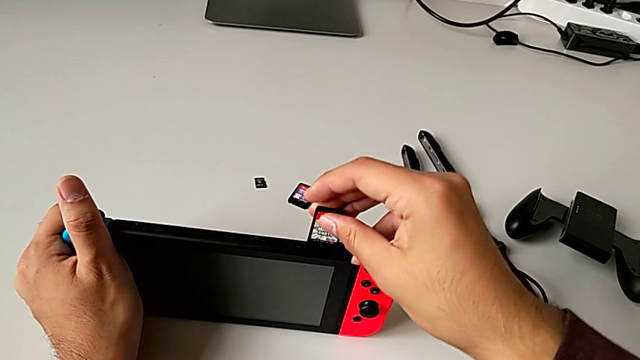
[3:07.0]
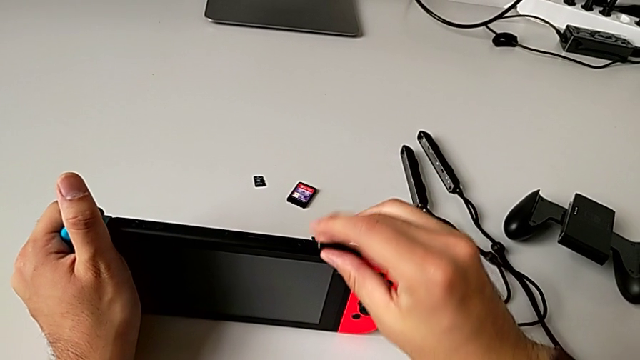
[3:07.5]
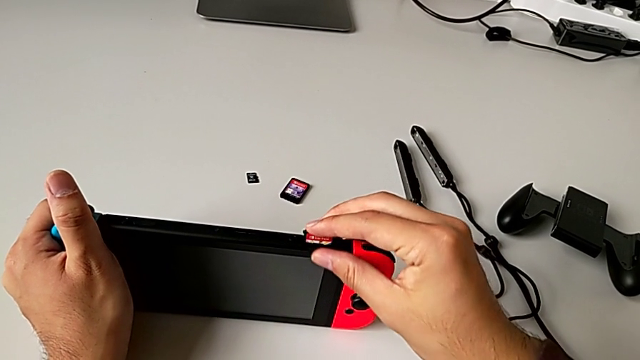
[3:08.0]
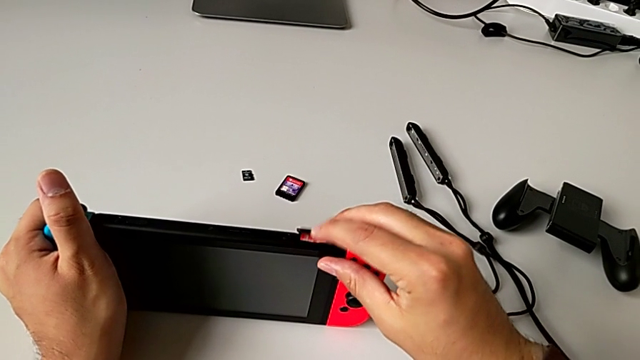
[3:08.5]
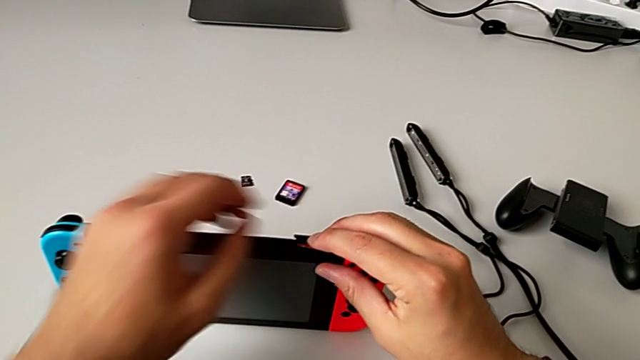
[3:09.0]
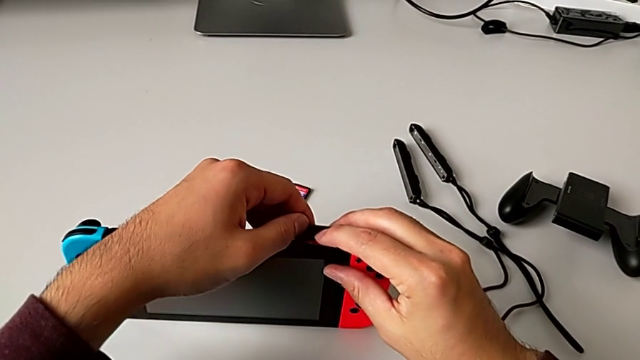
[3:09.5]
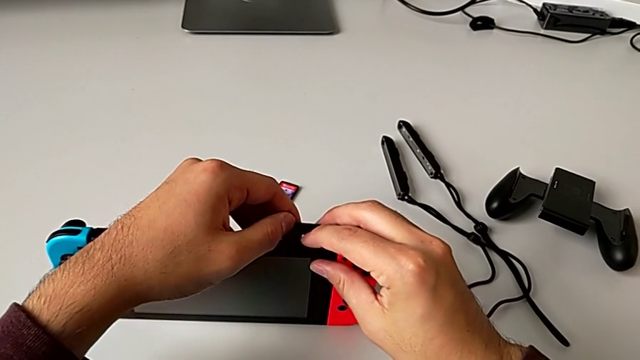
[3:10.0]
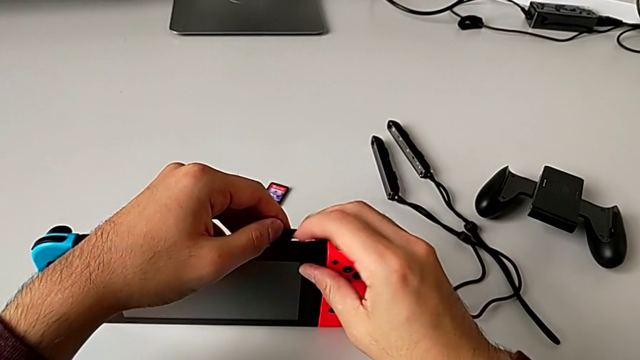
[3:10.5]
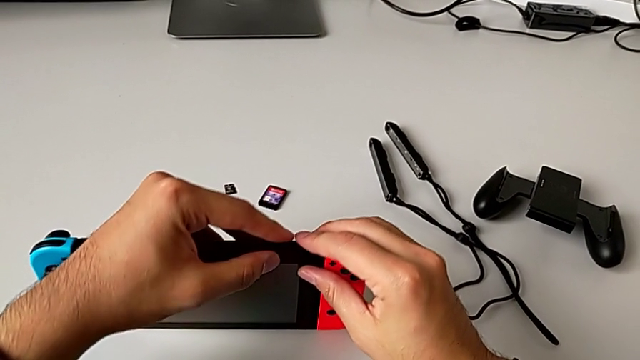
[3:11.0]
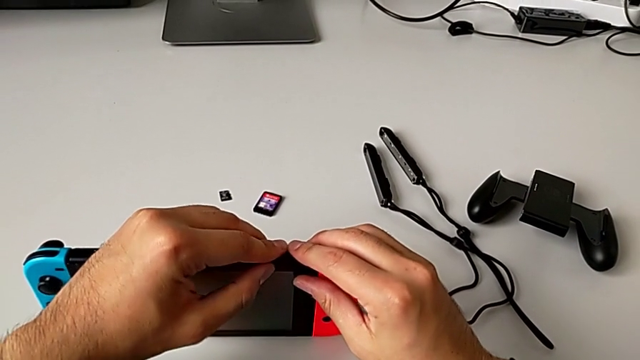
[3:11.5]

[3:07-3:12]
The camera wearer is changing the little Game Card. They insert the new game card and close the bottom game slot.

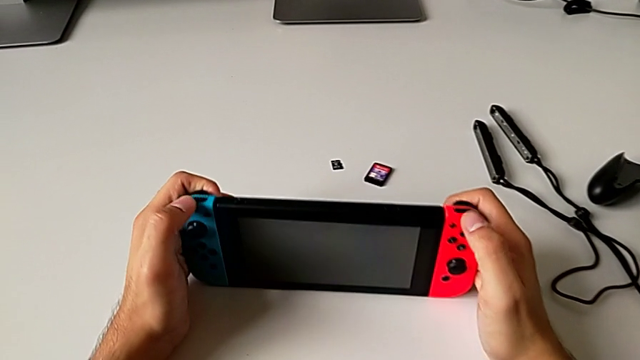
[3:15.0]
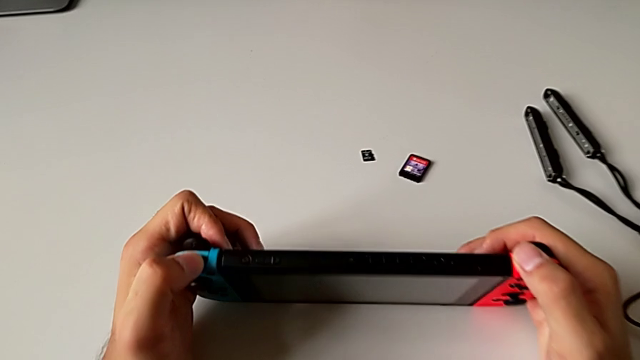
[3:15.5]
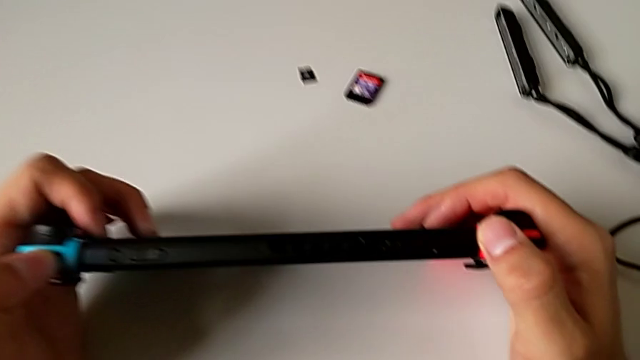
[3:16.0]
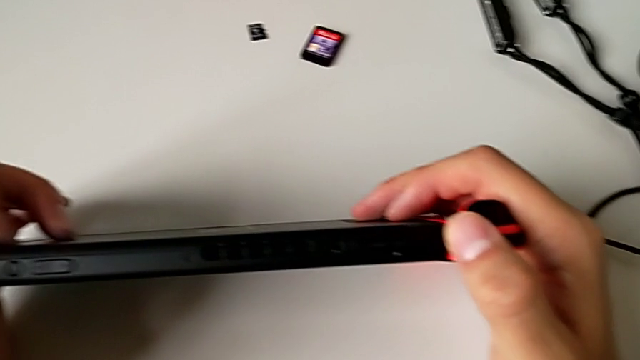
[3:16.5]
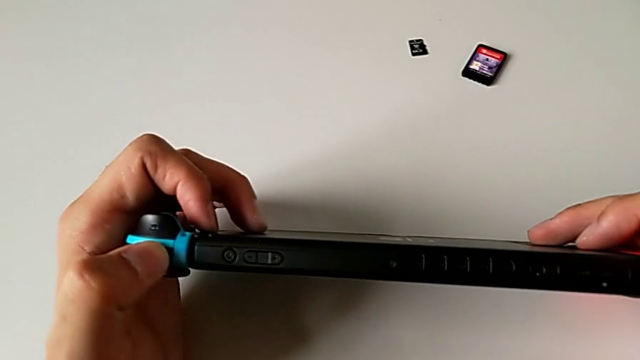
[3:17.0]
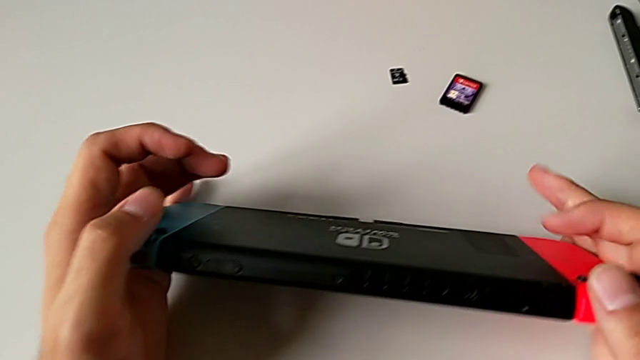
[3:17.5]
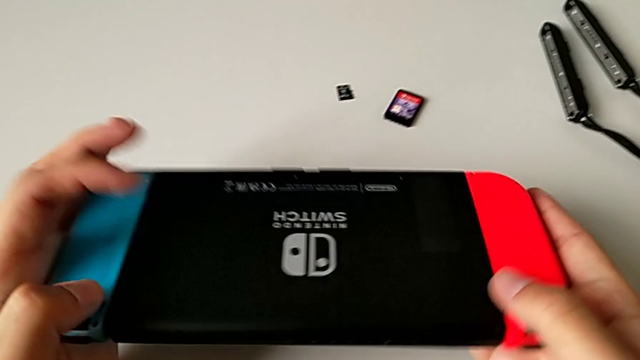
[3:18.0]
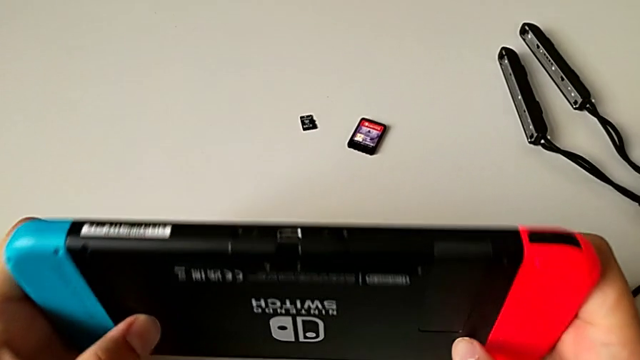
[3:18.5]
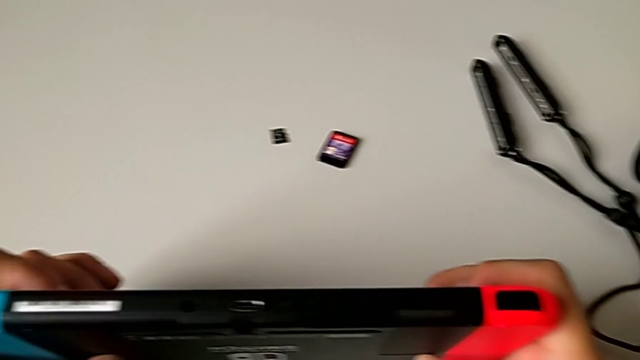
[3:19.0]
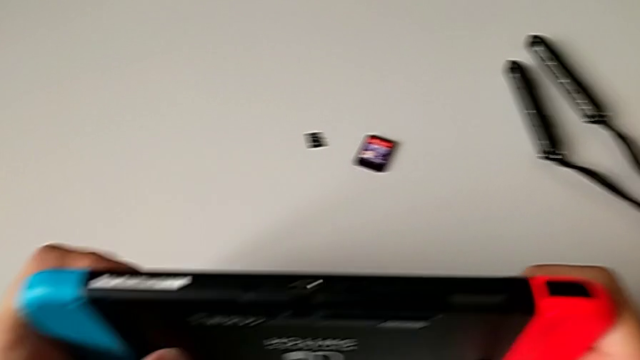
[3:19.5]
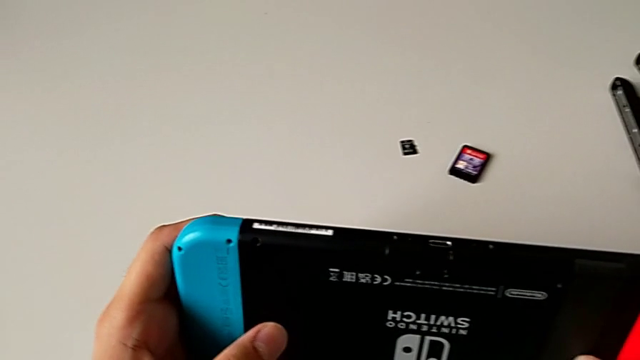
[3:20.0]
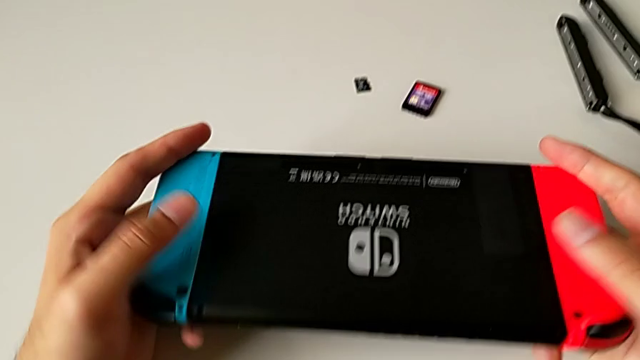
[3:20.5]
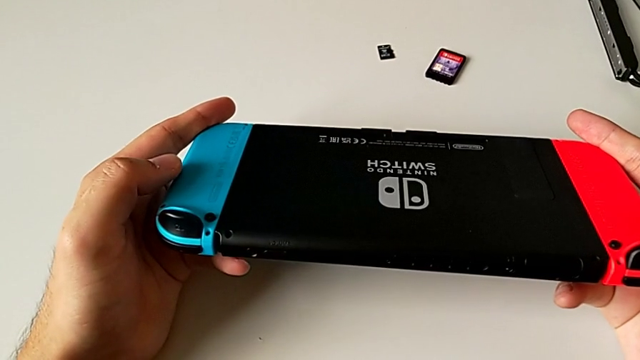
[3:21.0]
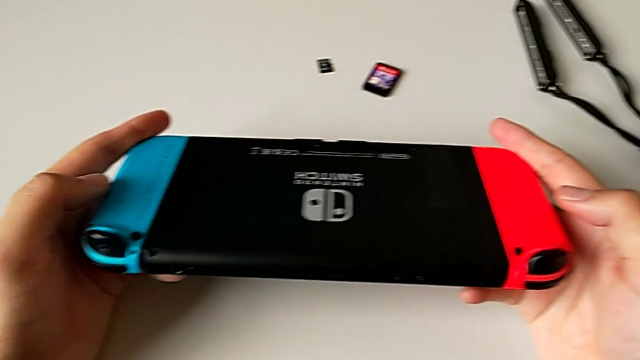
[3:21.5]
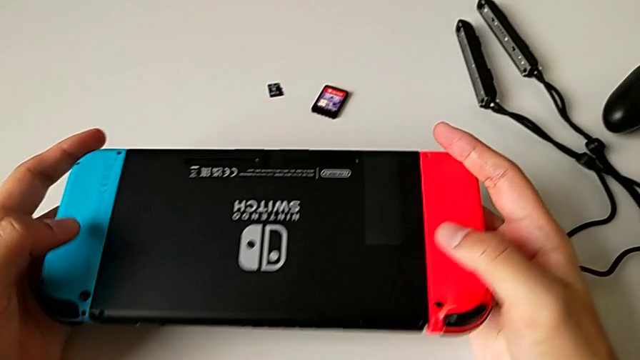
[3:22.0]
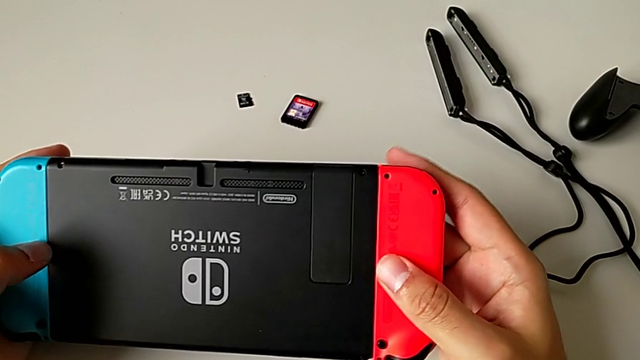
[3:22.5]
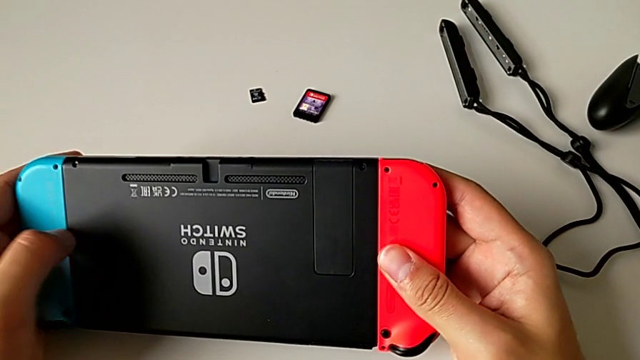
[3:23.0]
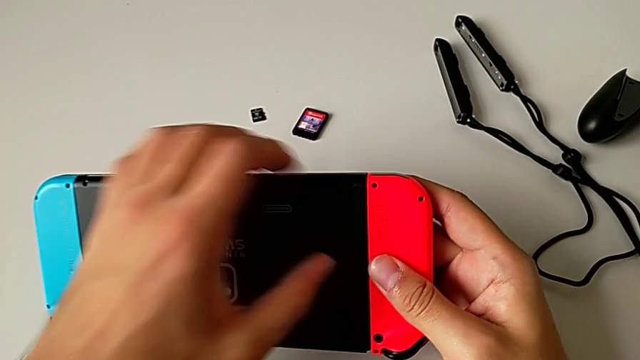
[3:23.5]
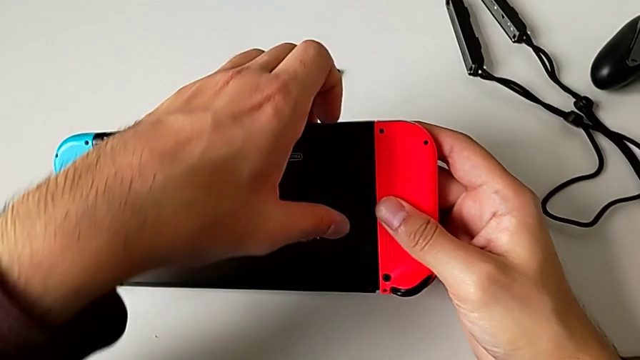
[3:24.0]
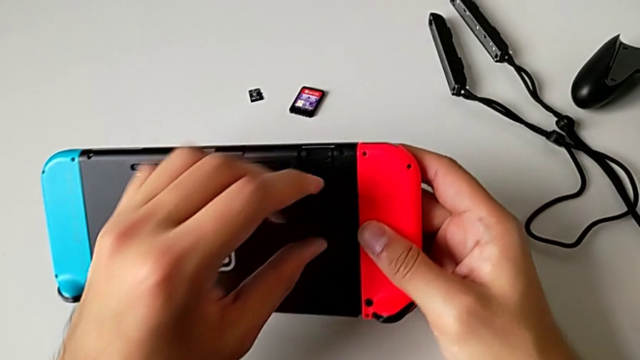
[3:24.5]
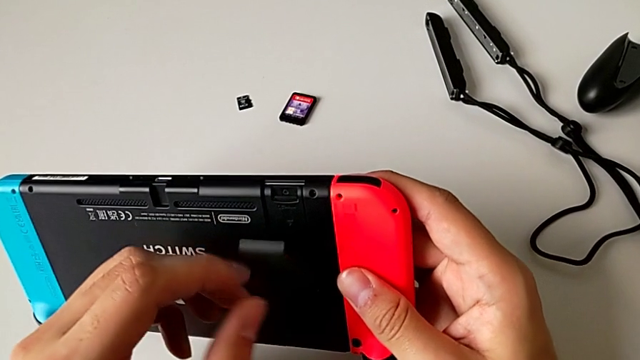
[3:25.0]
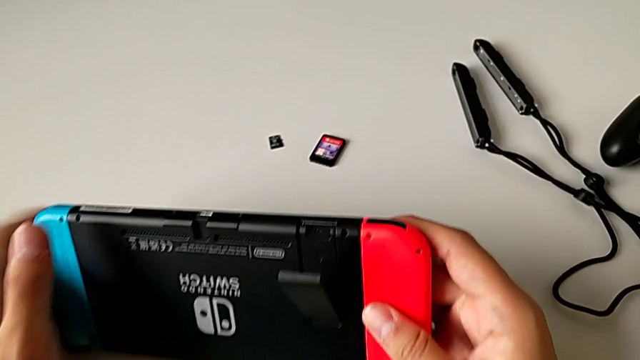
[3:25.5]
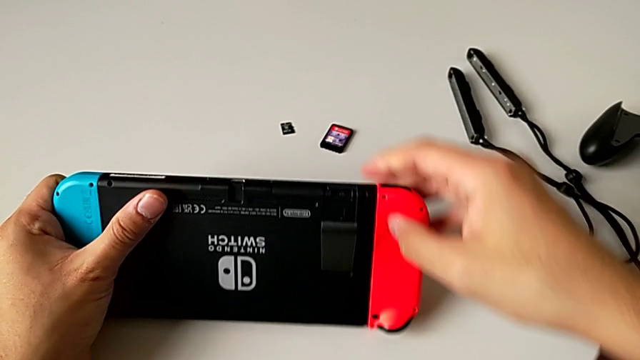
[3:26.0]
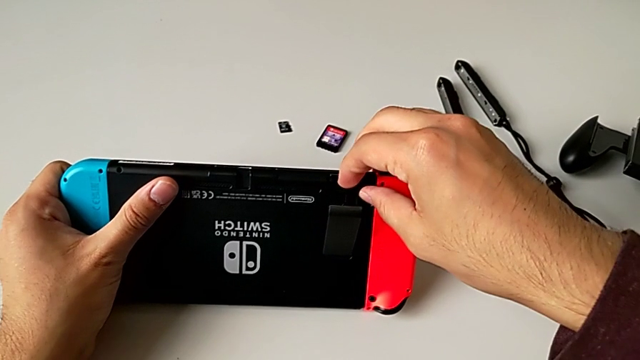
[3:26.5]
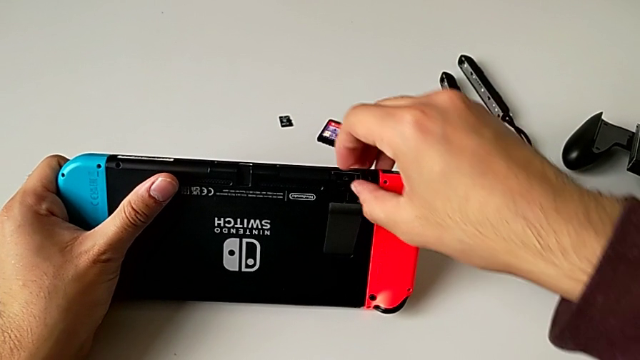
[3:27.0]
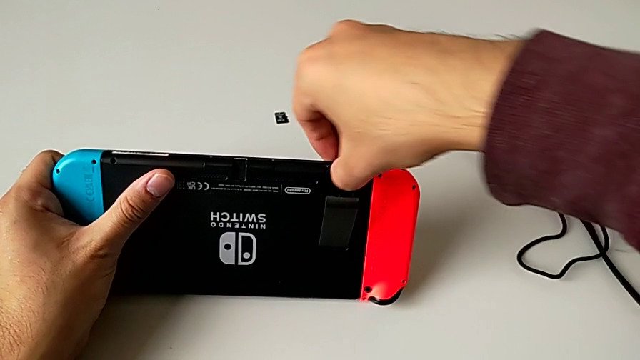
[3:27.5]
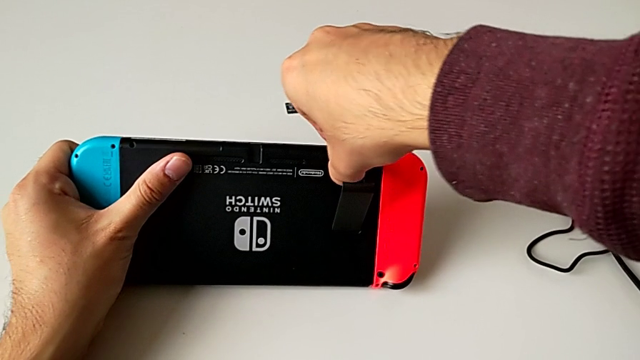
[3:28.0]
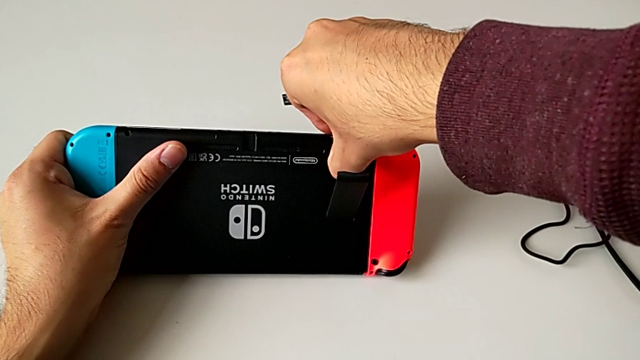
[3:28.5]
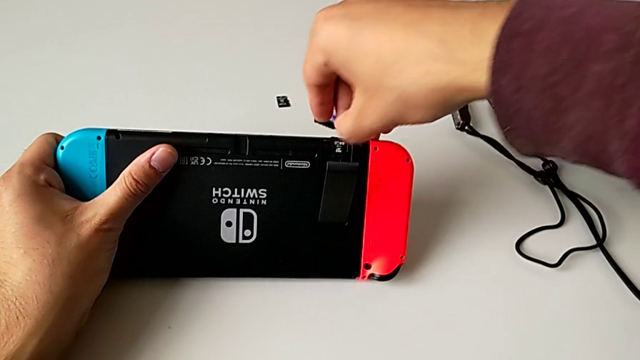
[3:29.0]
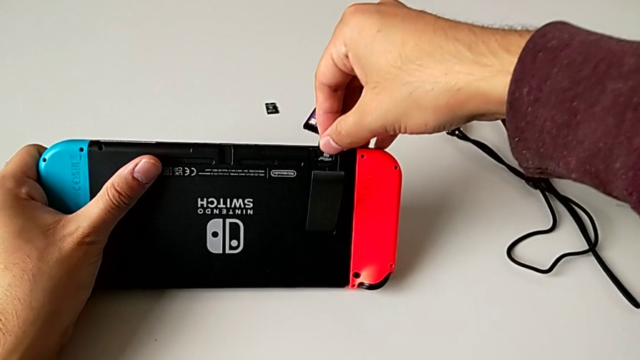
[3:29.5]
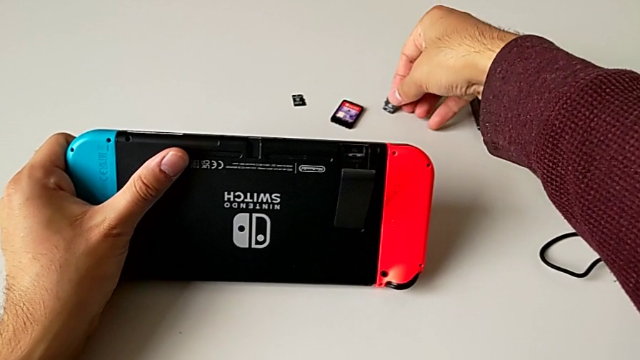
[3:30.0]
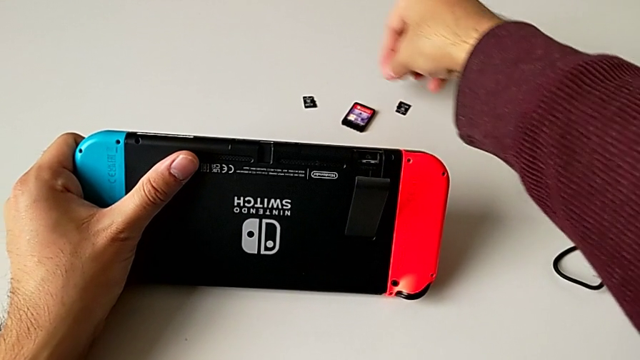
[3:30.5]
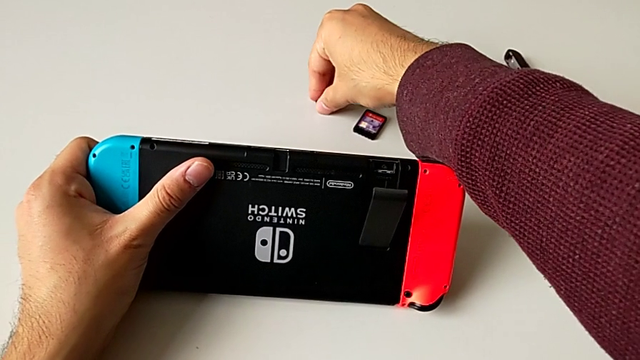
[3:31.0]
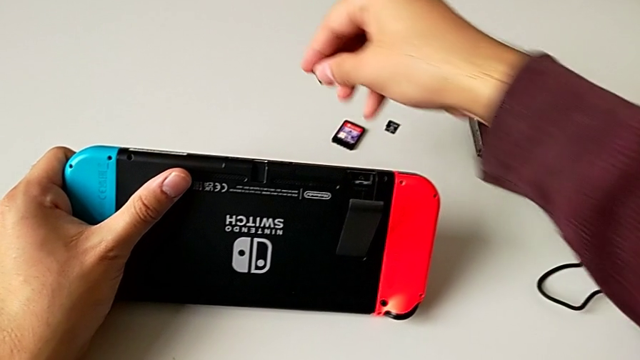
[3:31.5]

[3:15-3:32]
The camera wearer is changing the little SD card. They inspect the rectangular Nintendo Switch, pull the little kickstand, pull the old SD card and withdraw it.
